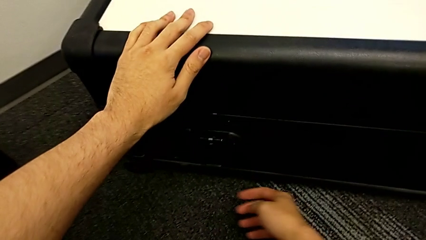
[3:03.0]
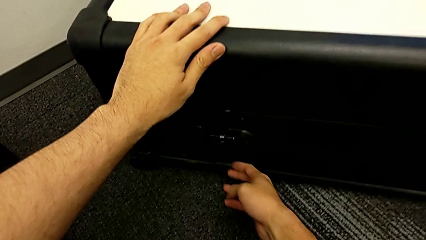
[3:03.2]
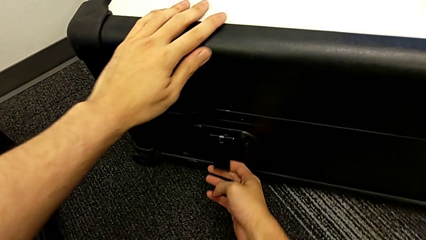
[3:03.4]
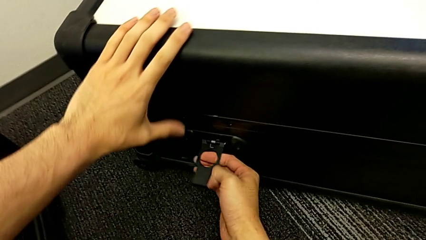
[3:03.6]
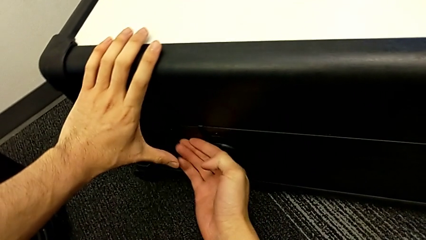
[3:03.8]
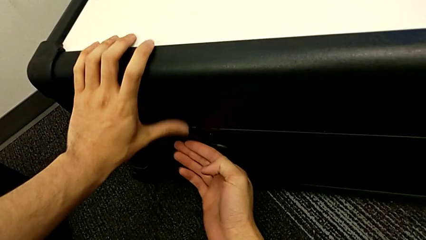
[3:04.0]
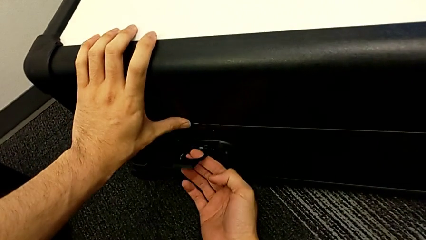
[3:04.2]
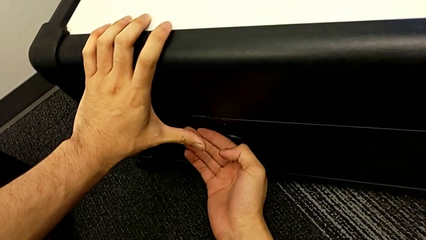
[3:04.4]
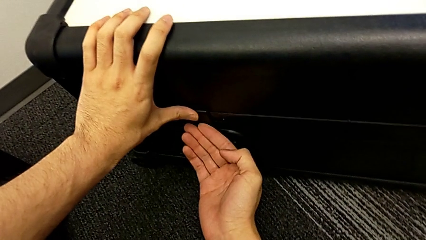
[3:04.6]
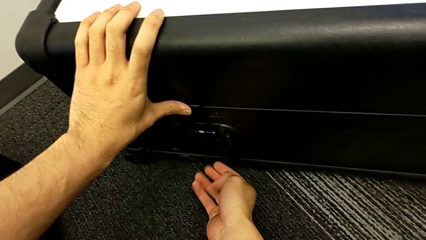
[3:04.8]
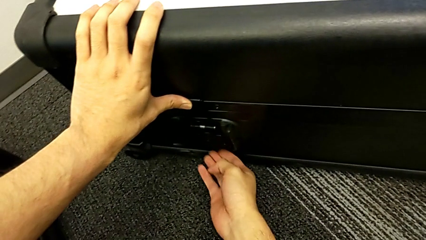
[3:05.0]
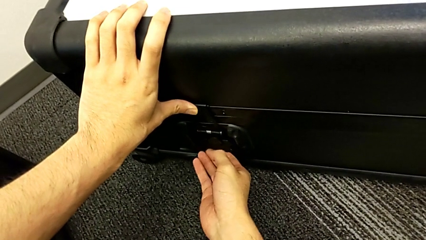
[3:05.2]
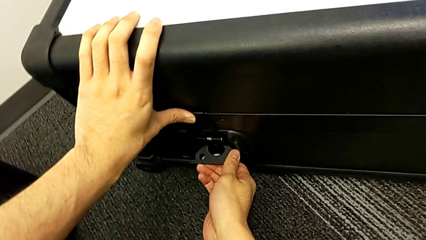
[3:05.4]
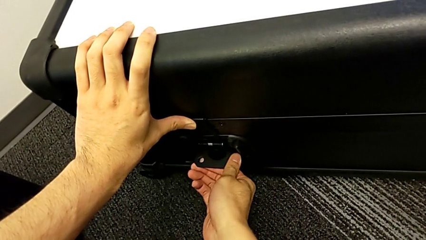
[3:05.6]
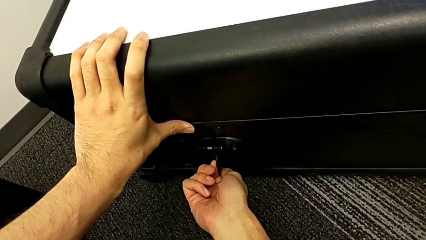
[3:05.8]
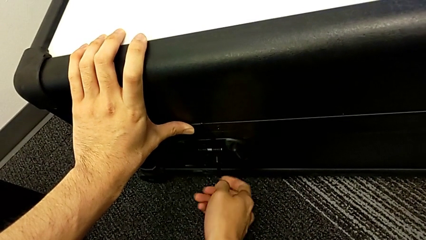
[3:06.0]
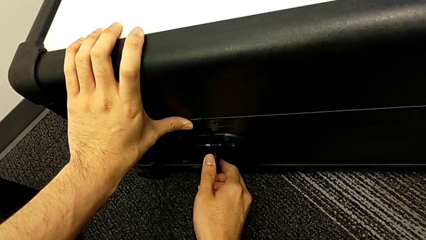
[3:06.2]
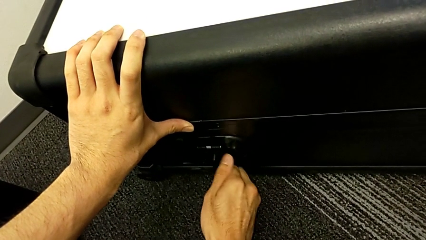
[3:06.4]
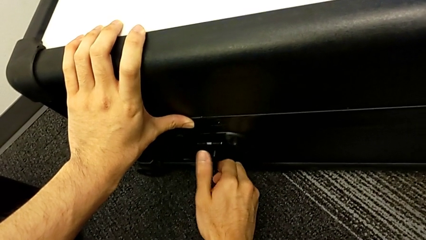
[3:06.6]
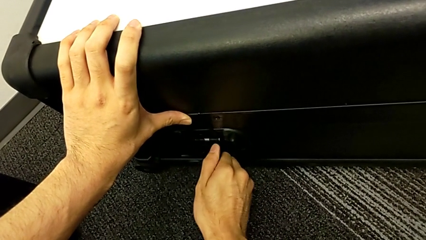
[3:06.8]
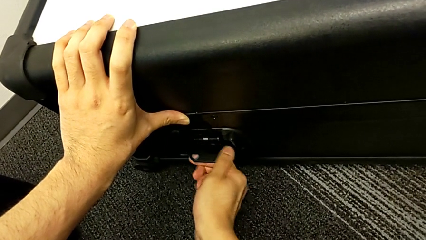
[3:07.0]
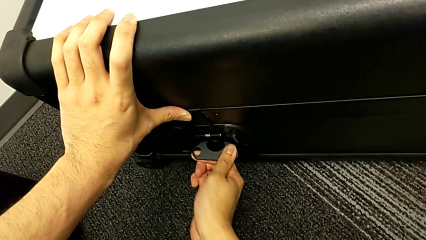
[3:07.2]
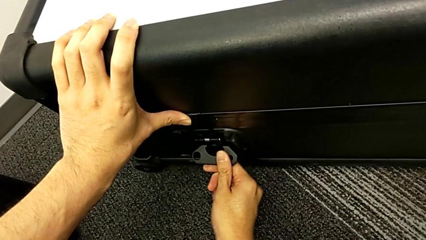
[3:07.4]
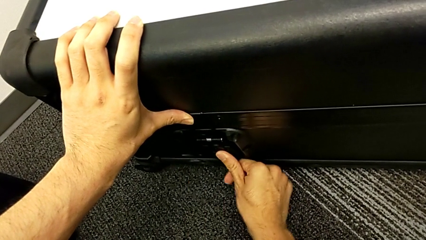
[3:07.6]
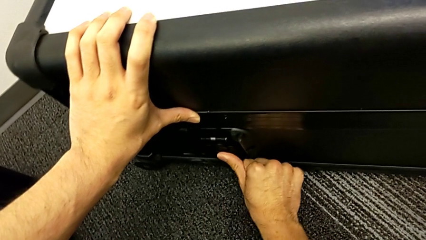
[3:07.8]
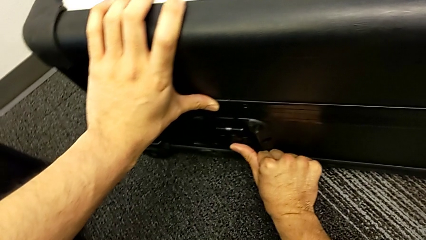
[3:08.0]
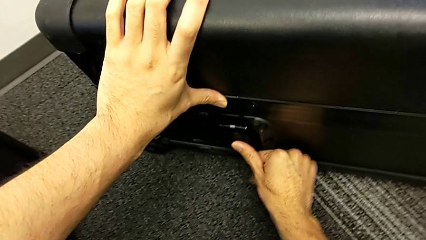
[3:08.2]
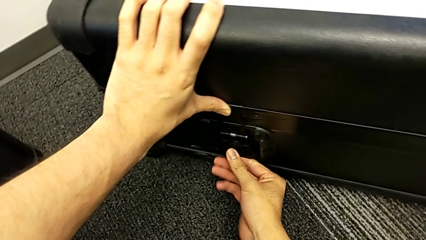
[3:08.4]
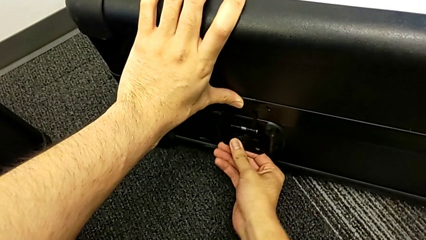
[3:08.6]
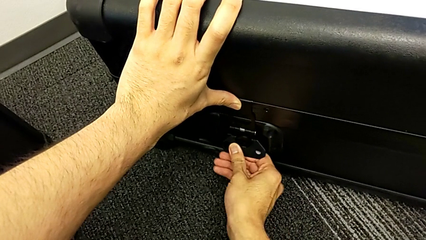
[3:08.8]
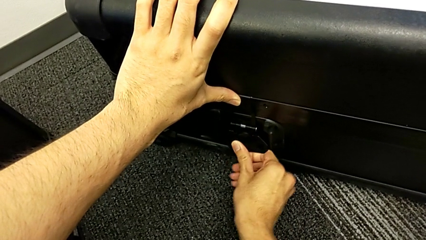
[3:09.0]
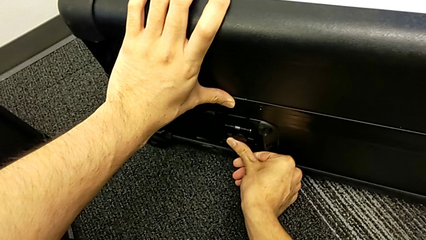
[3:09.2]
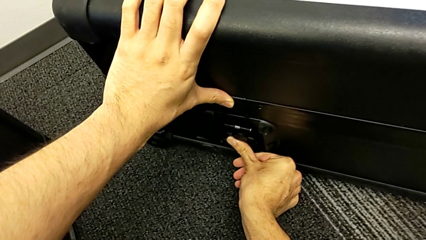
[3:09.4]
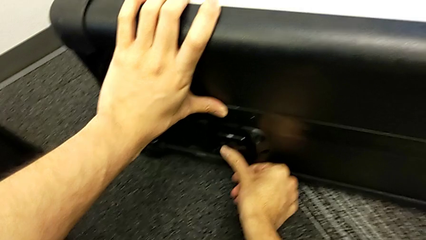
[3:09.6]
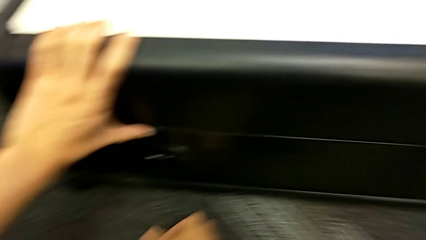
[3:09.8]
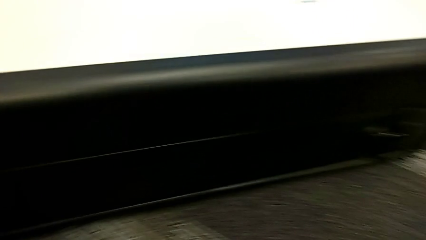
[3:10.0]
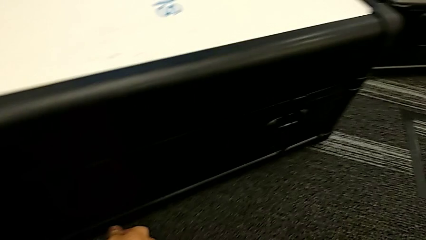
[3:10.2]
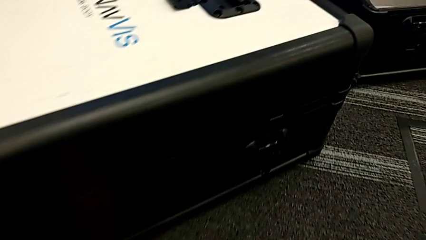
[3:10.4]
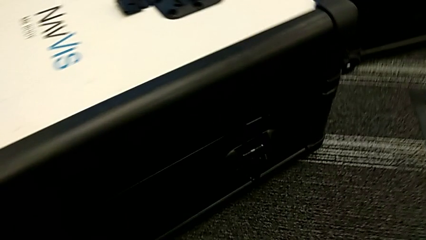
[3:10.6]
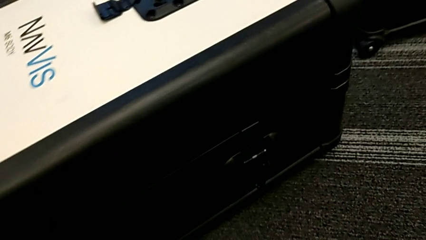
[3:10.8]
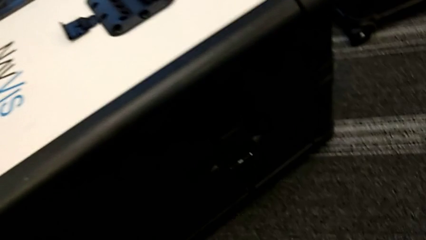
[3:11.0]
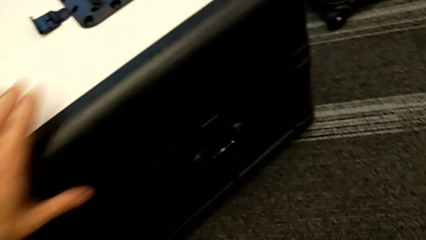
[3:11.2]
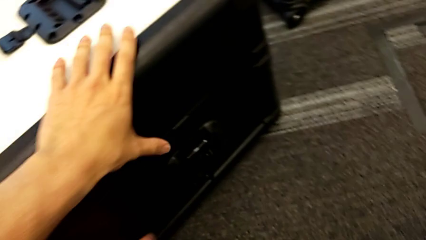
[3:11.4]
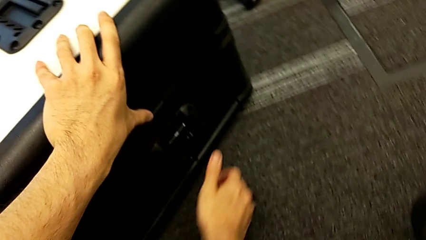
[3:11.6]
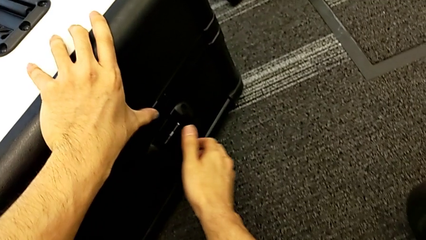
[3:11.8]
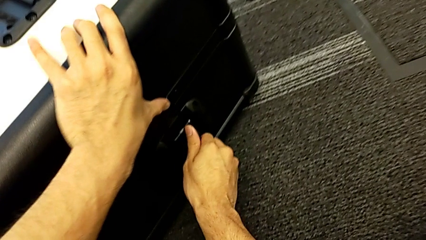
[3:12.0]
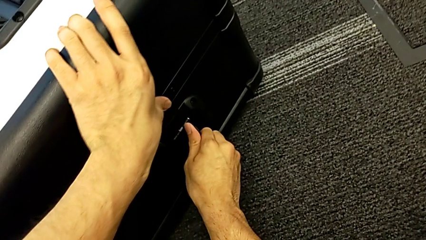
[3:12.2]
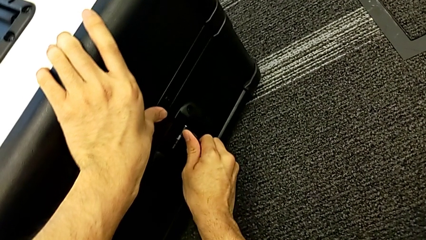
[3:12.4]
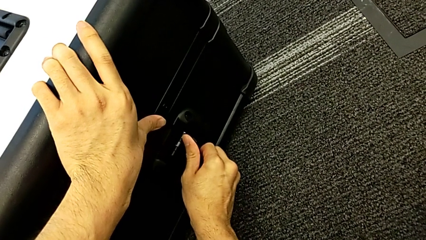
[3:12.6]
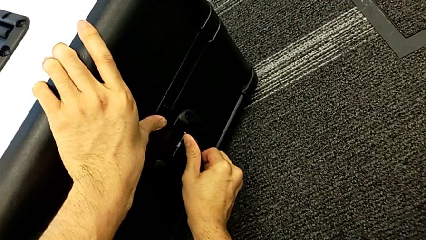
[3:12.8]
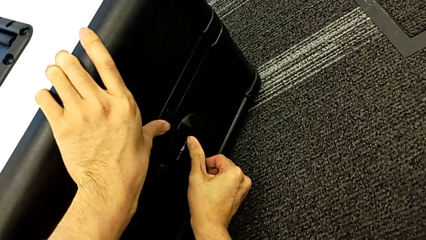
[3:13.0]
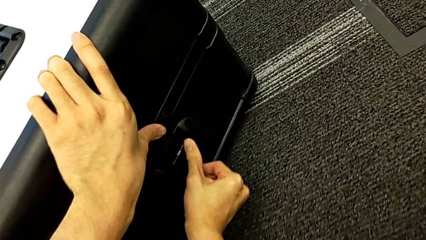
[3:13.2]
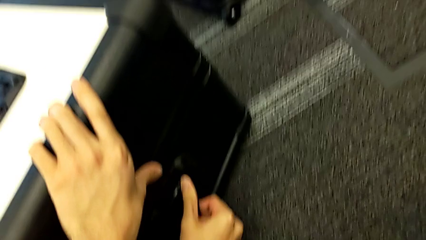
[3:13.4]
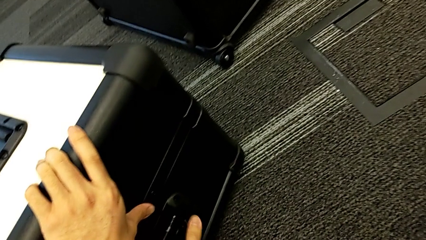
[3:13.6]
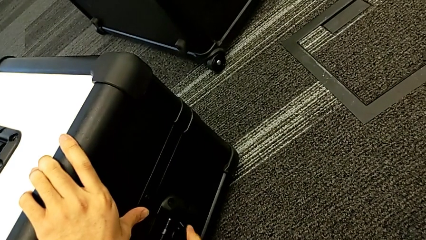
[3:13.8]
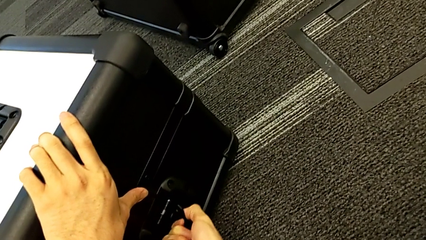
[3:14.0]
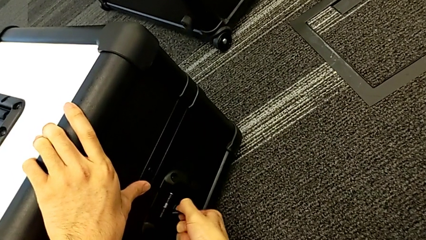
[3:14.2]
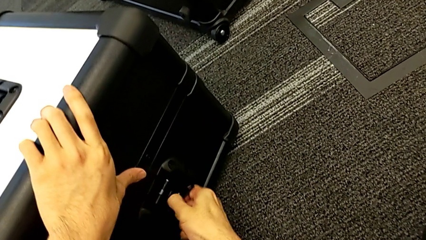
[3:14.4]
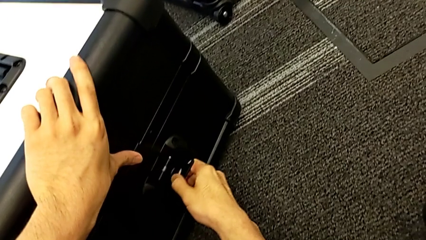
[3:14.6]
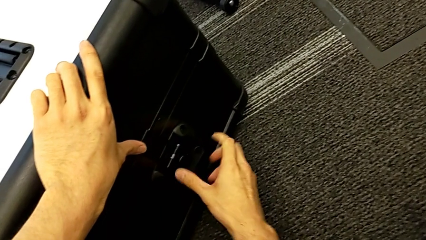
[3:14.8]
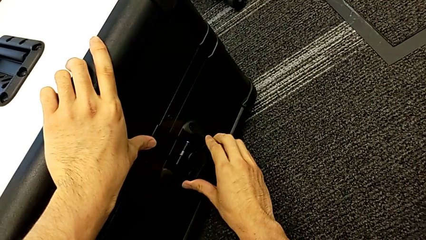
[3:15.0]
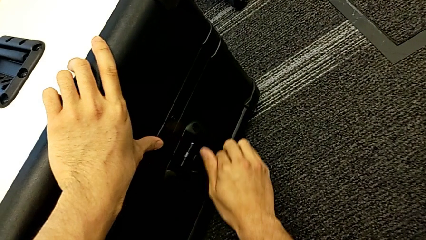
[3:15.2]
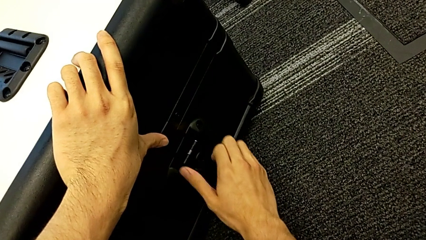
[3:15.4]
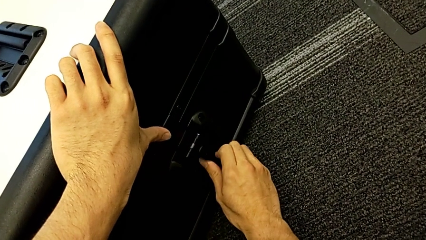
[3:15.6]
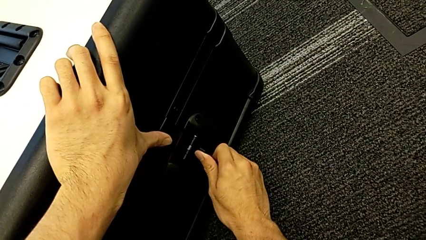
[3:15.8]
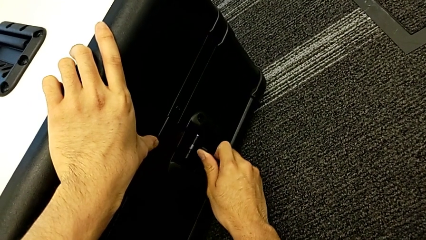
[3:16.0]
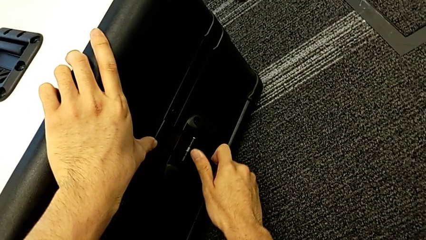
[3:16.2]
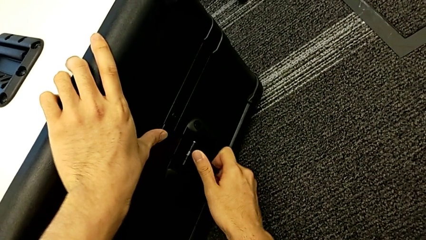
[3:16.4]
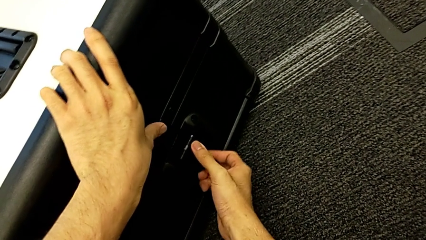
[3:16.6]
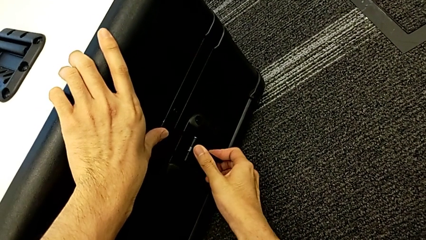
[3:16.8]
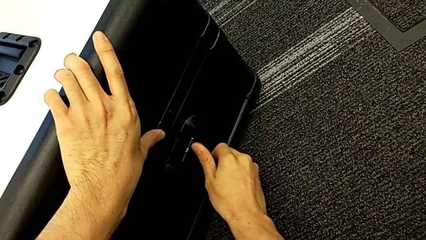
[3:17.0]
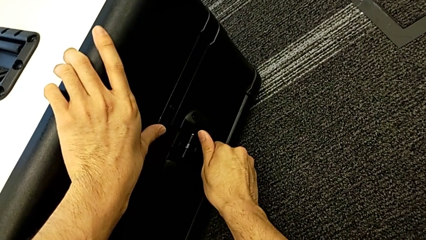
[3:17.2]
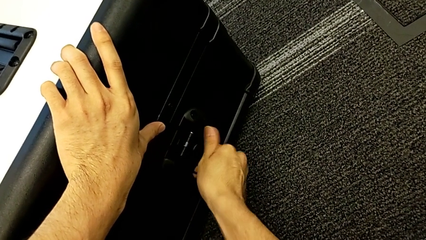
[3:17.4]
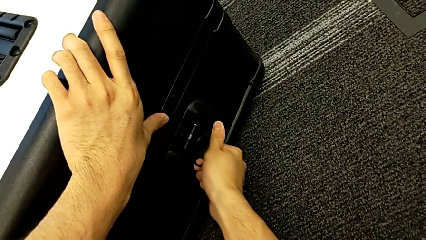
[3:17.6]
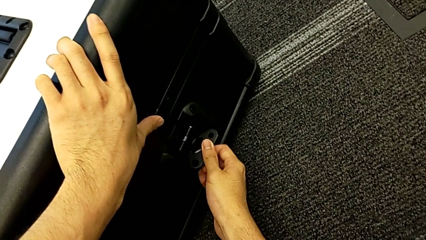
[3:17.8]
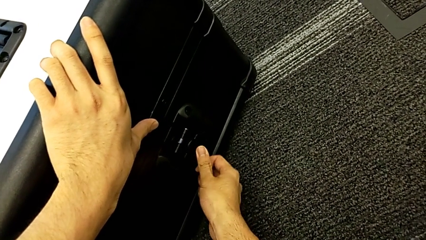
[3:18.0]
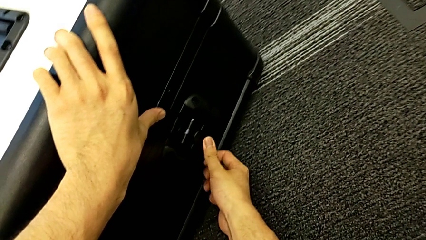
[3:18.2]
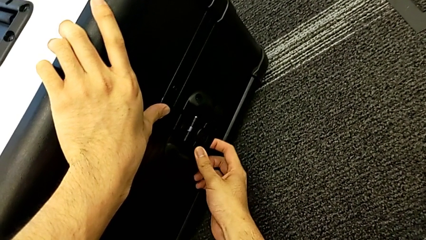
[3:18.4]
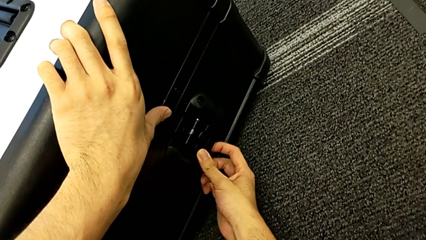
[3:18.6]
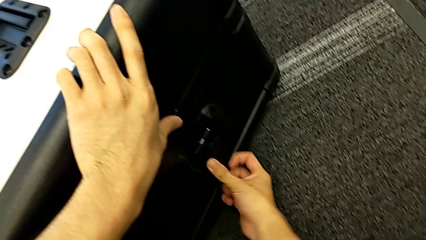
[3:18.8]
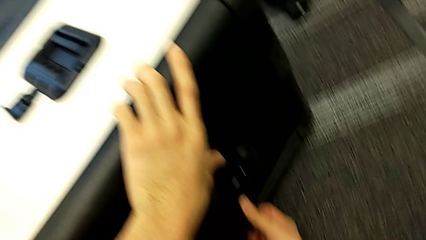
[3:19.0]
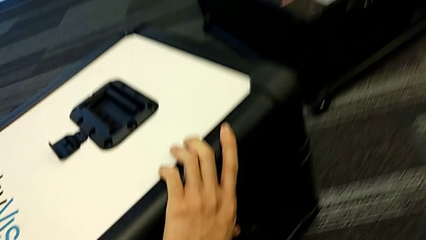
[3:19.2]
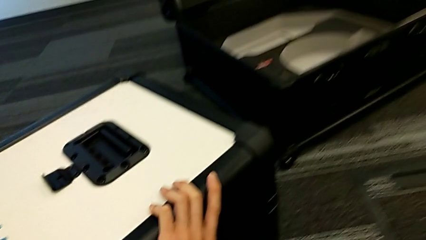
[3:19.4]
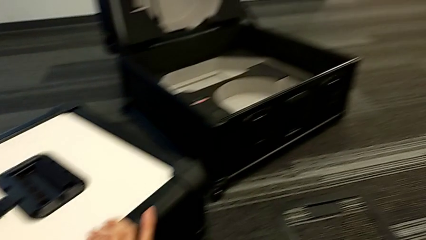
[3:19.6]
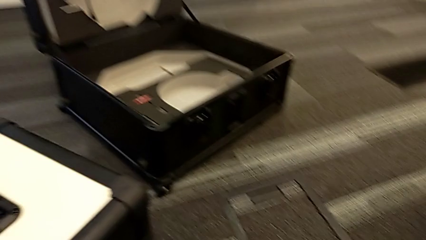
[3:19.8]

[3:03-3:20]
The camera wearer is placing the neck flap into the neck box. They lock the second box lock and rotate the first box lock.
